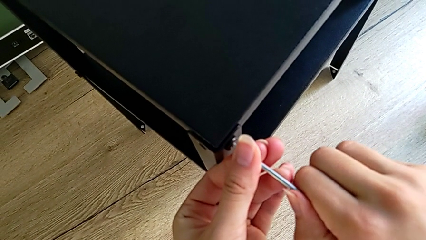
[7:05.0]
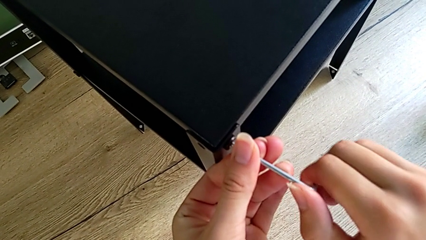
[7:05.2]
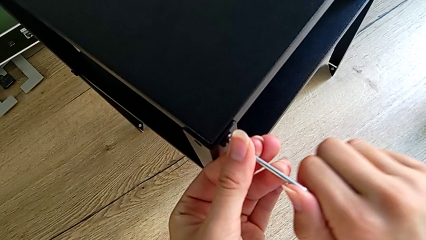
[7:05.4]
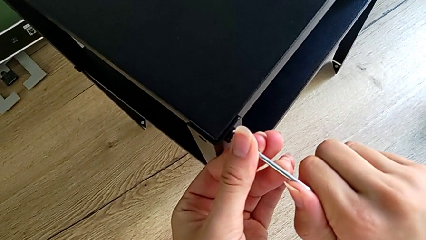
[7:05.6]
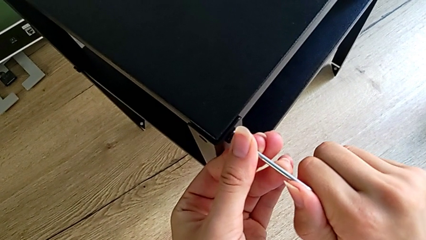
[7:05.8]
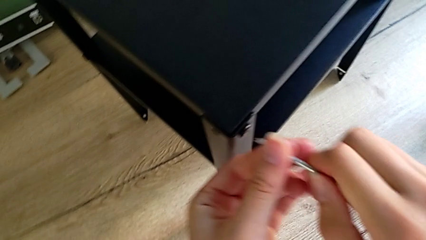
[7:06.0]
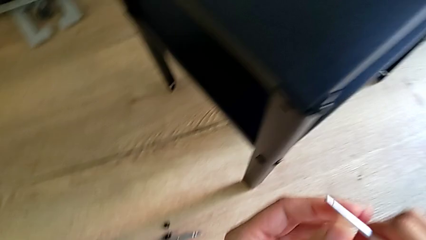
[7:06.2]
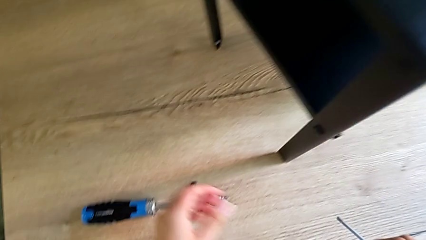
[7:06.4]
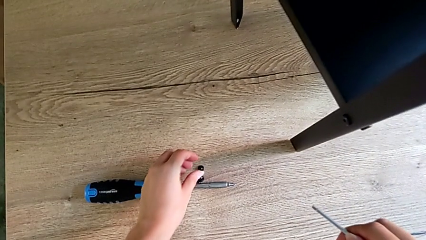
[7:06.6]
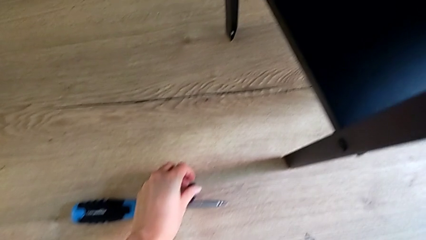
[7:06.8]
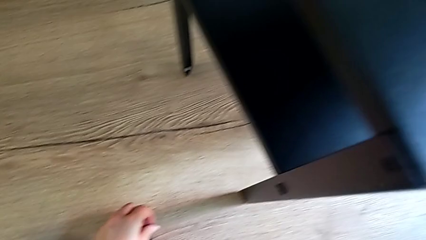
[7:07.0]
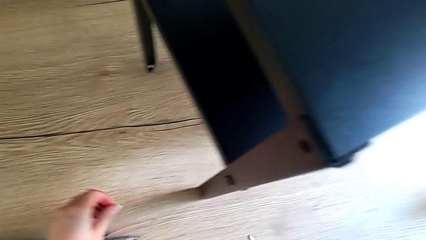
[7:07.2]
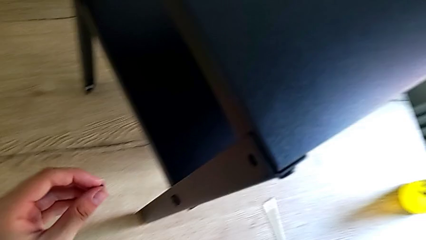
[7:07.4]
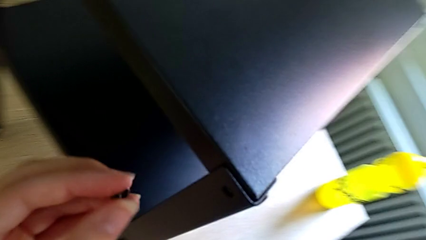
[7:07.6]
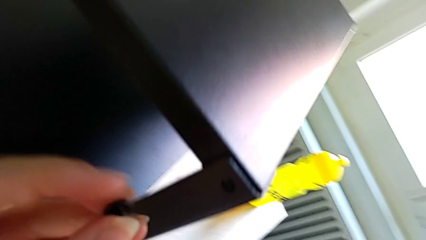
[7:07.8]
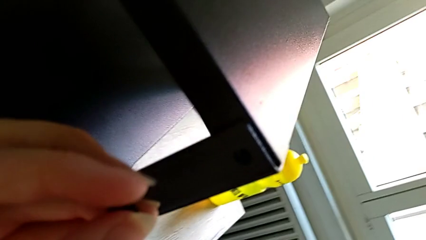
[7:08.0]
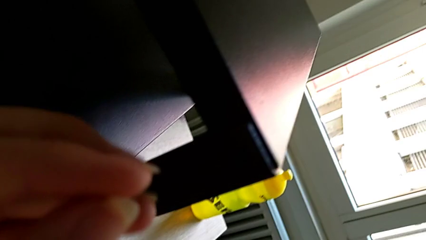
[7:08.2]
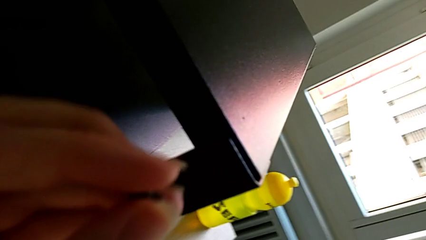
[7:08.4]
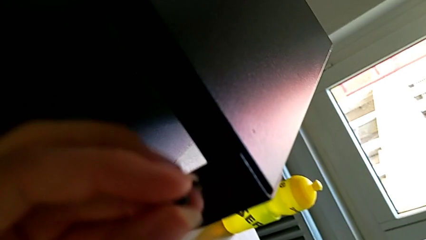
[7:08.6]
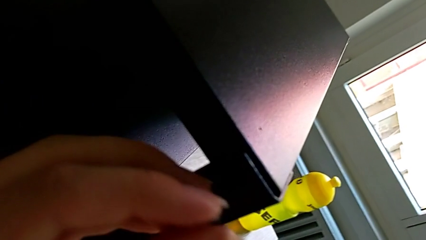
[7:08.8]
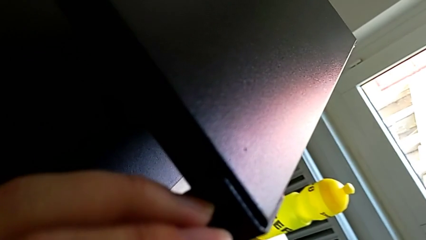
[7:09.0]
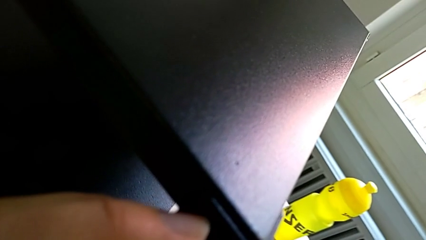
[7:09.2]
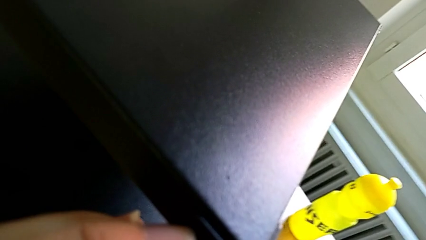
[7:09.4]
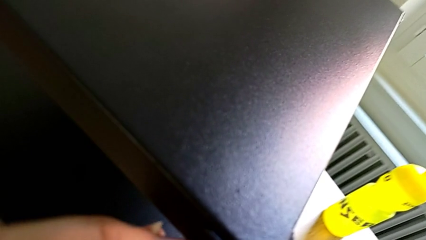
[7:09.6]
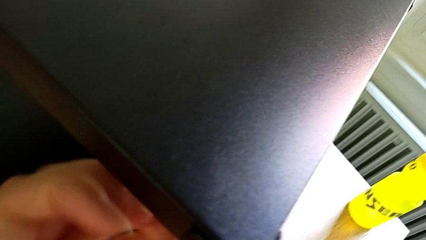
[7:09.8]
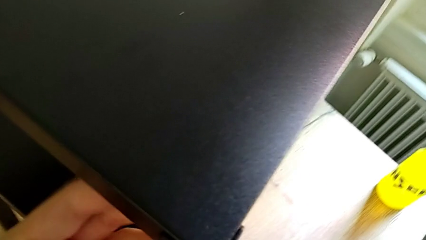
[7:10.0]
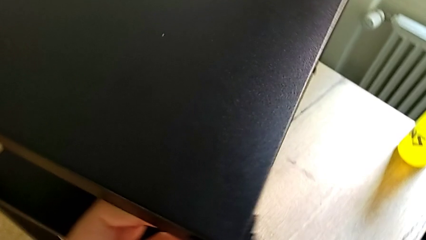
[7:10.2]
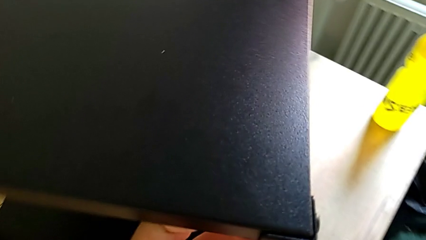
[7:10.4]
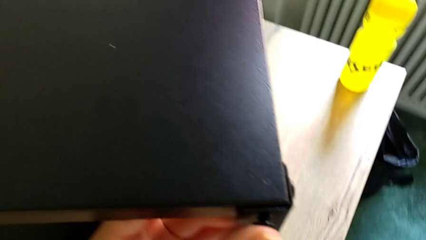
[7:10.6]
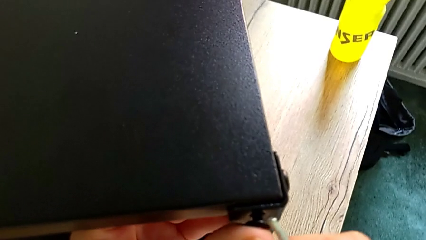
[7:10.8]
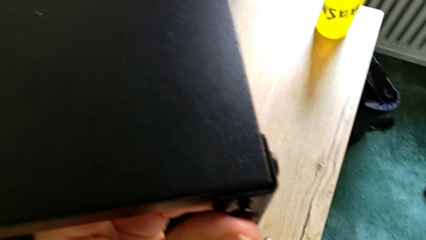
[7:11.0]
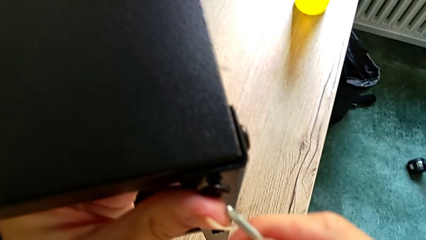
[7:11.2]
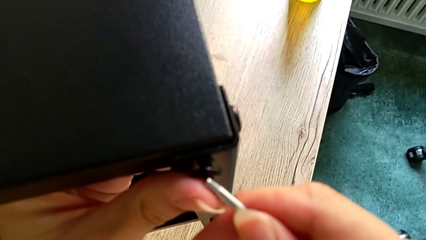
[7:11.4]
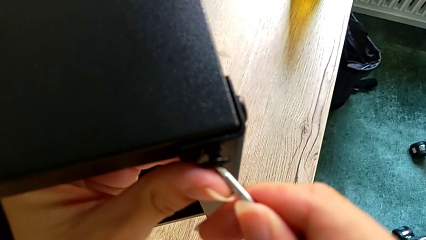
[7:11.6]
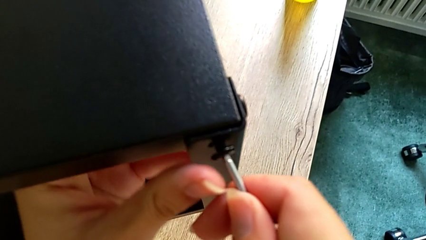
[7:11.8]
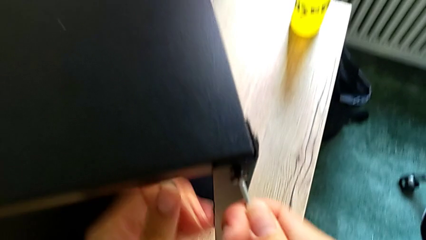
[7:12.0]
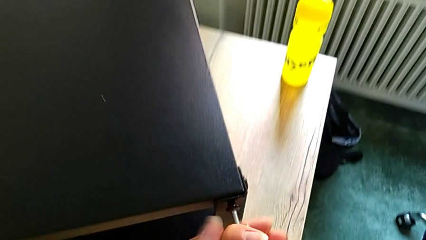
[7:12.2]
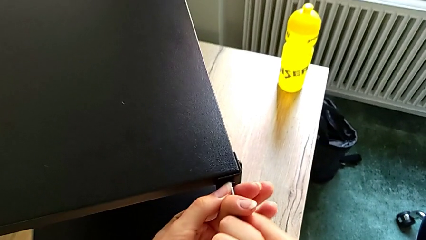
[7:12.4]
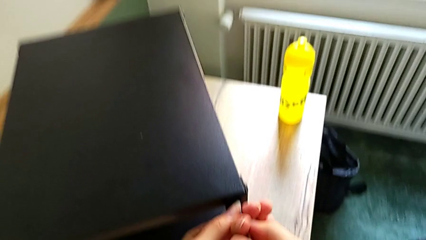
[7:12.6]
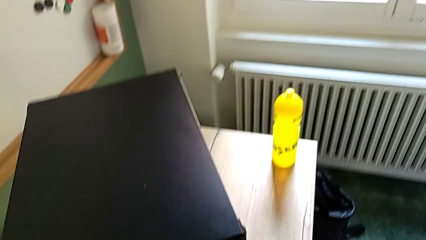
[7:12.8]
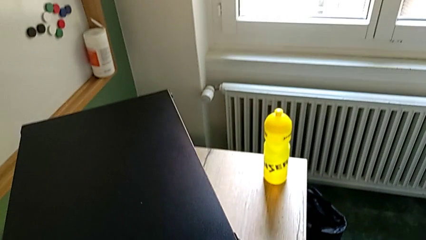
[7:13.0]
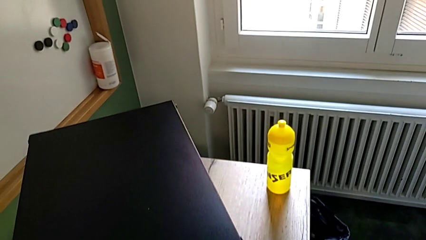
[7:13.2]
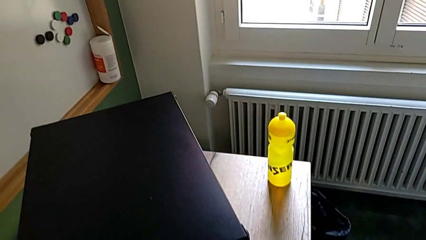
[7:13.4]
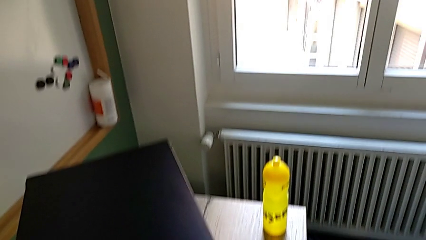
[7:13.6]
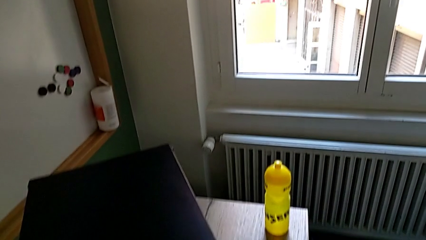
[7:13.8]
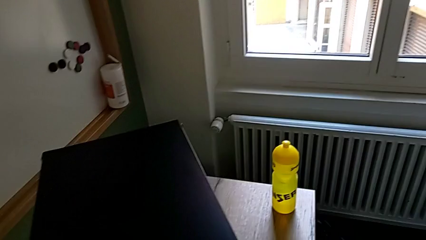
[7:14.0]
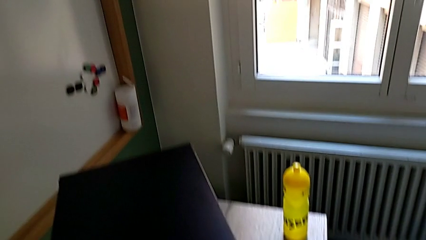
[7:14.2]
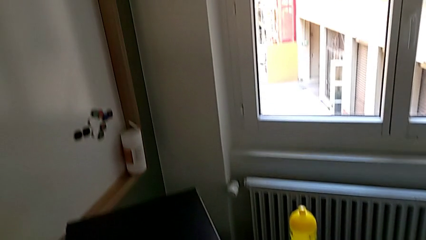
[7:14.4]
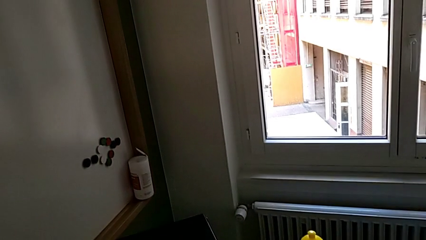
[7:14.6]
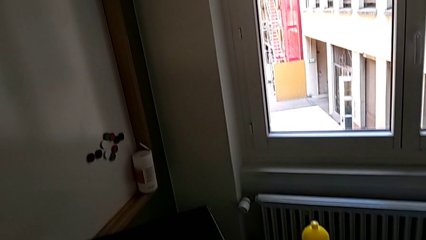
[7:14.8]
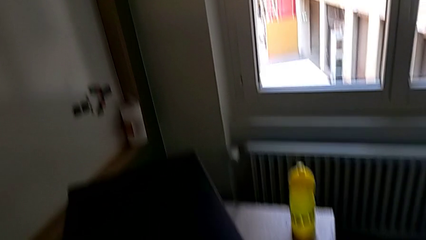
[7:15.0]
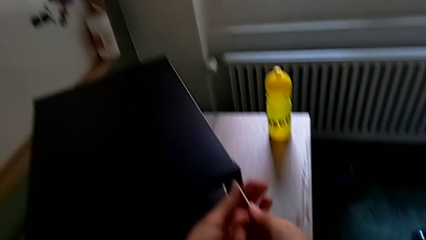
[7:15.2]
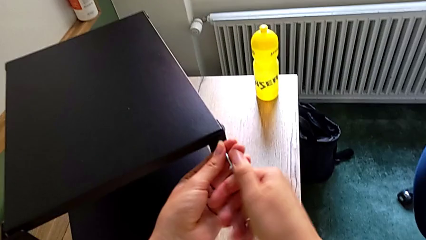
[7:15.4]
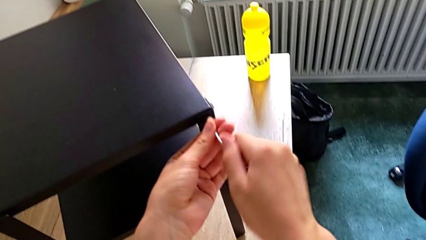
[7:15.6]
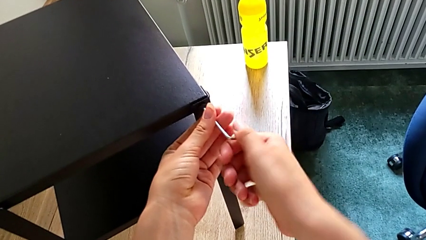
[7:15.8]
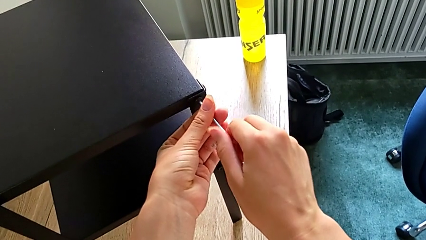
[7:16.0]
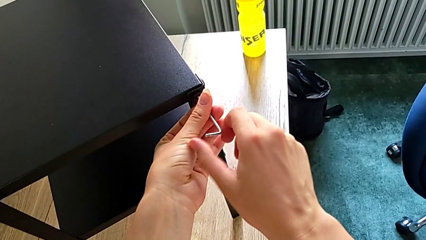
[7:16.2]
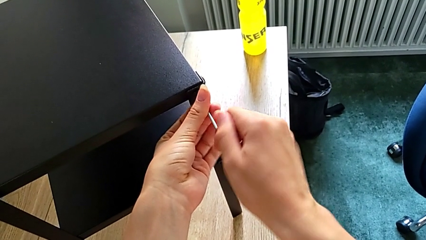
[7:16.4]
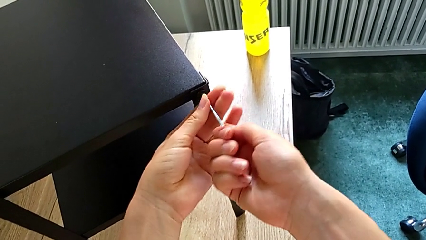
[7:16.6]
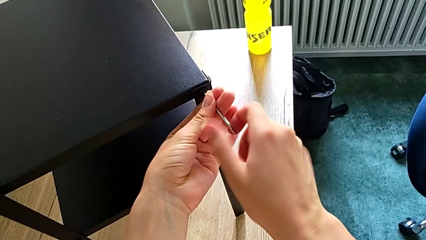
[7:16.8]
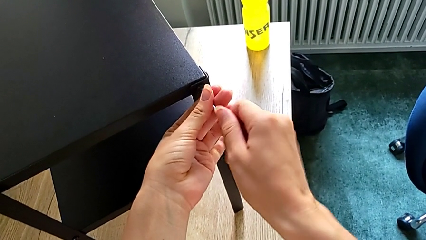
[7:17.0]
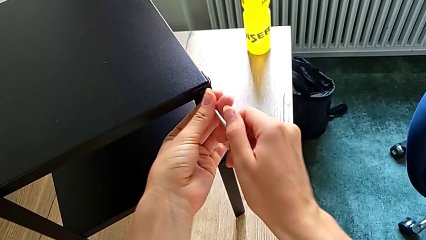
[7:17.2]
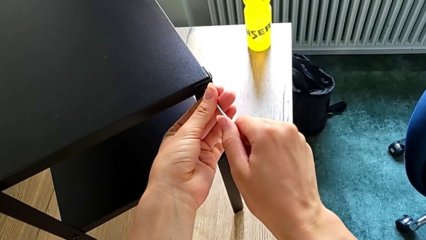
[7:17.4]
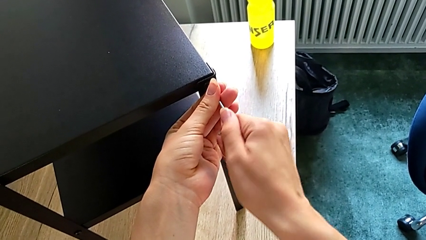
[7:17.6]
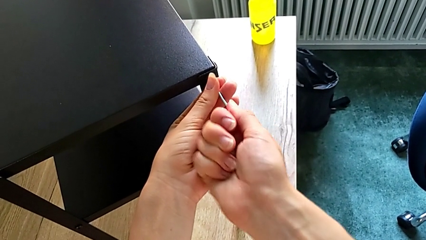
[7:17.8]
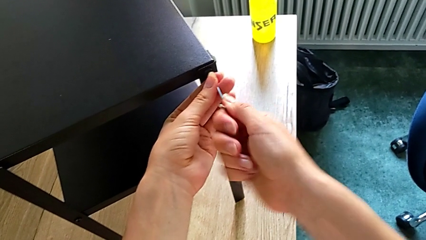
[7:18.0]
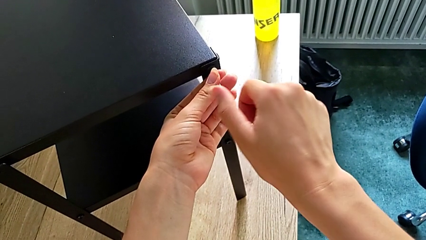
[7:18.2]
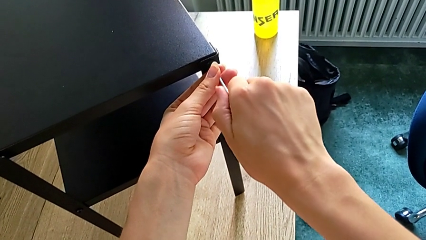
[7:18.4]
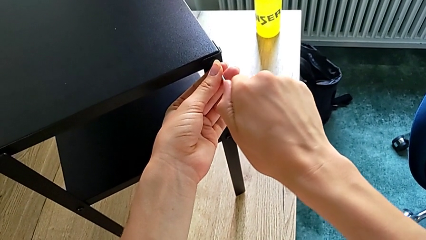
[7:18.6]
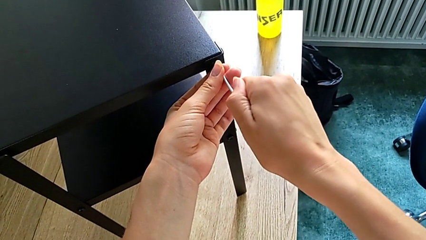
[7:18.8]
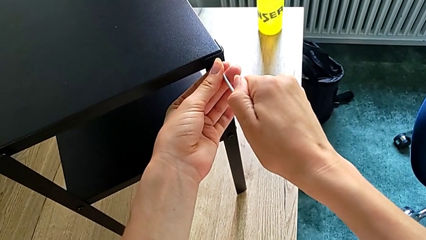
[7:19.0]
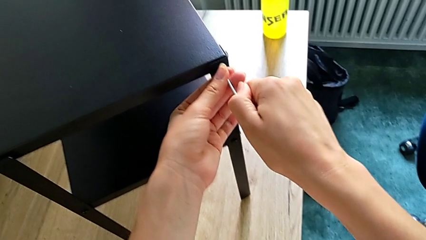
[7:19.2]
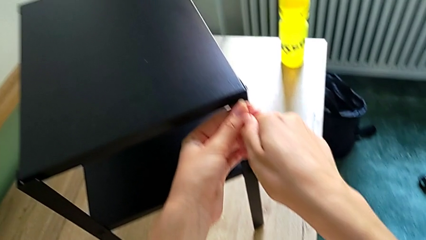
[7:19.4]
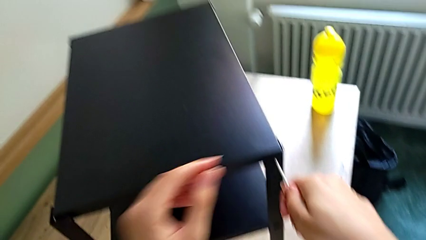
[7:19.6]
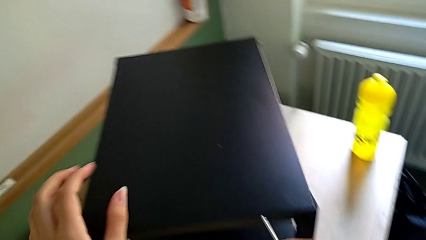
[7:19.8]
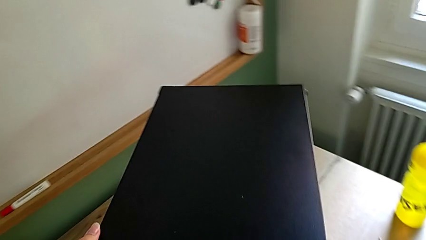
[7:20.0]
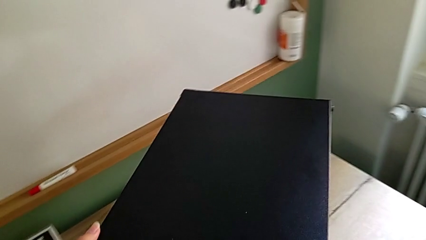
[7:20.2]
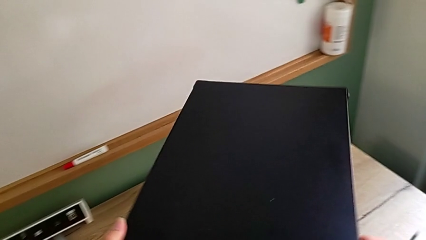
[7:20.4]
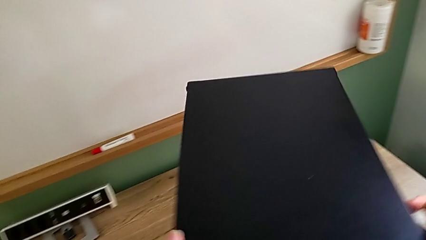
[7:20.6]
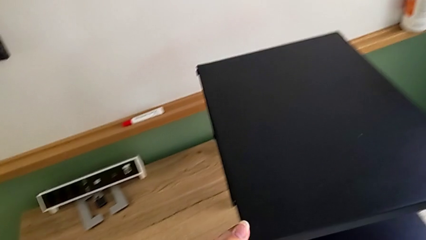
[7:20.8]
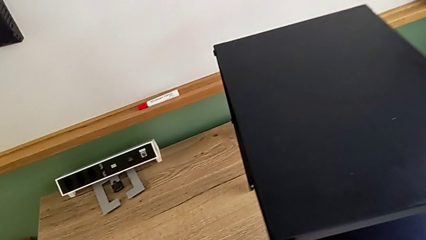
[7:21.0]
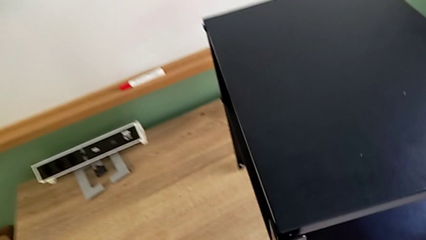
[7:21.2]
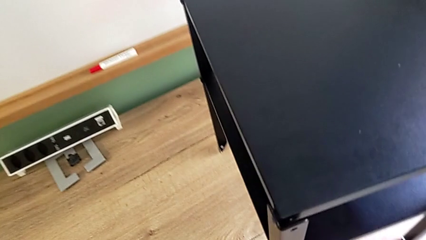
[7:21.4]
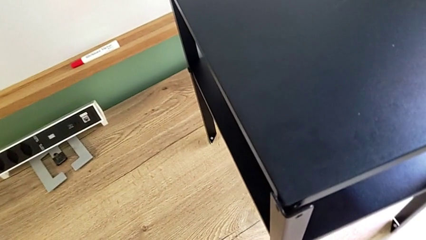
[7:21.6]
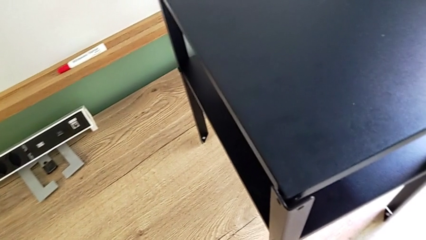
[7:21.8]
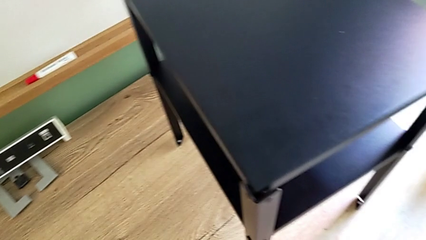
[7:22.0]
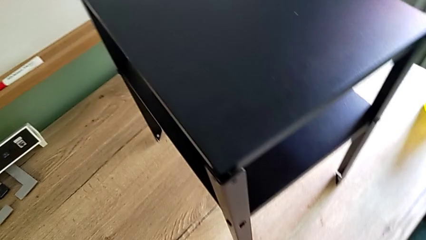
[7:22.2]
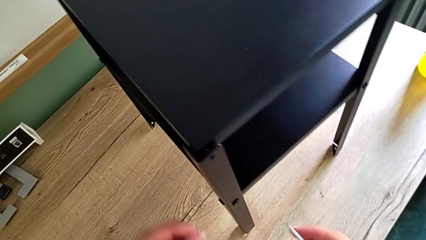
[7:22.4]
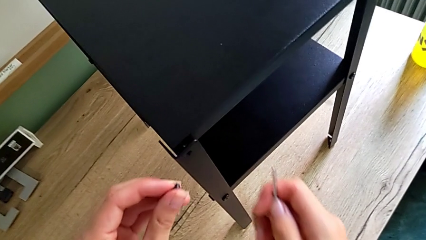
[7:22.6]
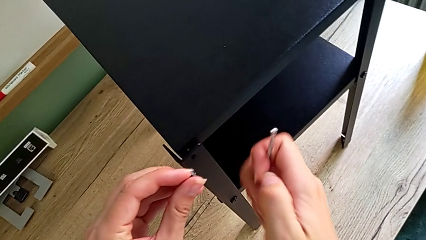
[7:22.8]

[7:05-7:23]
The camera wearer is assembling the top tray onto the legs. They grab the next hex socket head, assemble the little hex socket head, screw the top hex socket head and grab the next hex socket head.
